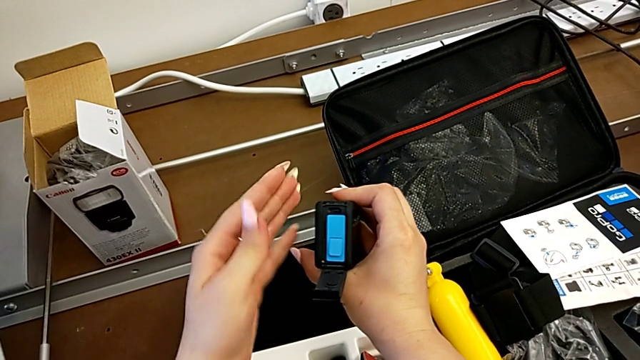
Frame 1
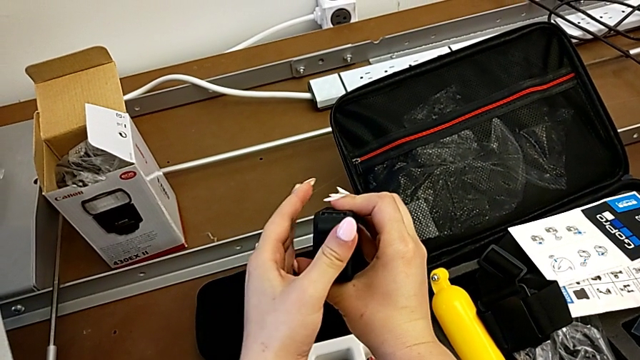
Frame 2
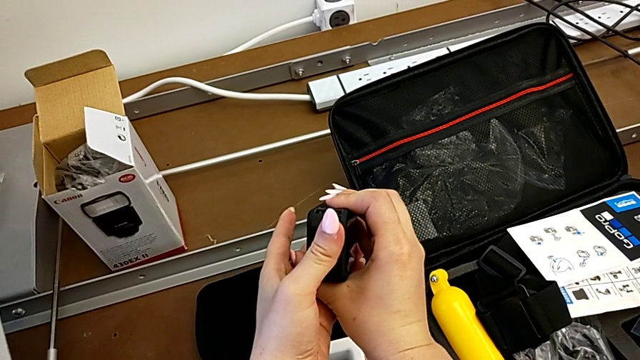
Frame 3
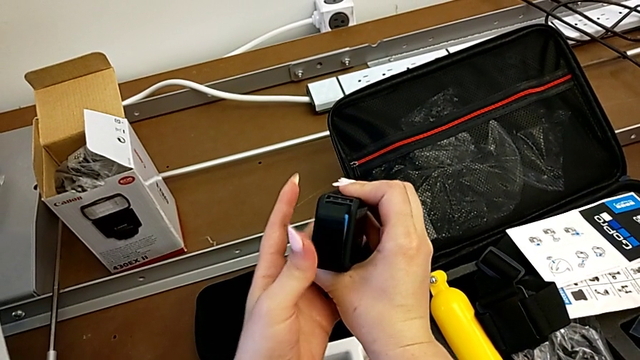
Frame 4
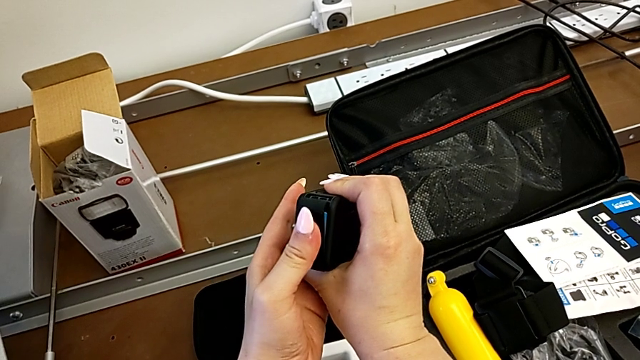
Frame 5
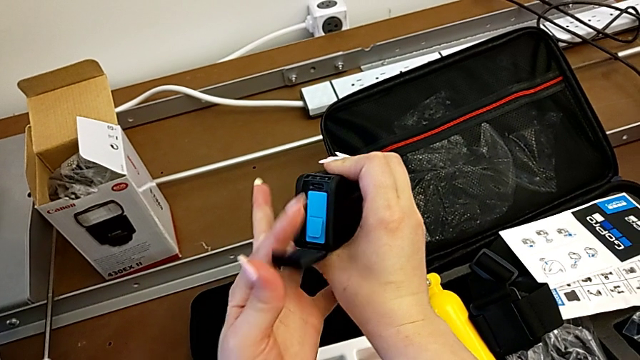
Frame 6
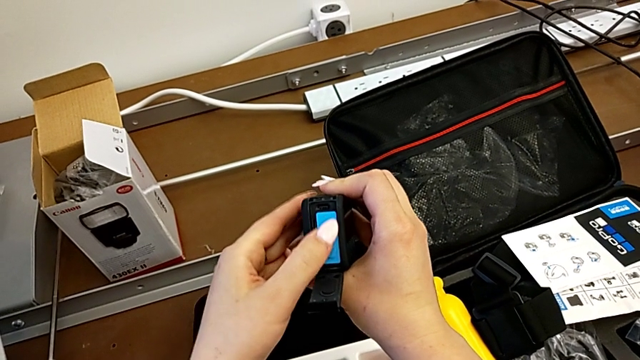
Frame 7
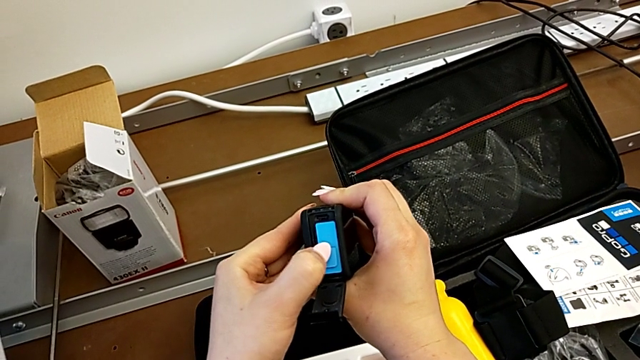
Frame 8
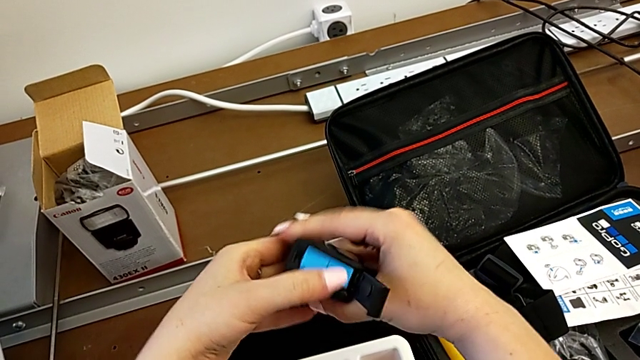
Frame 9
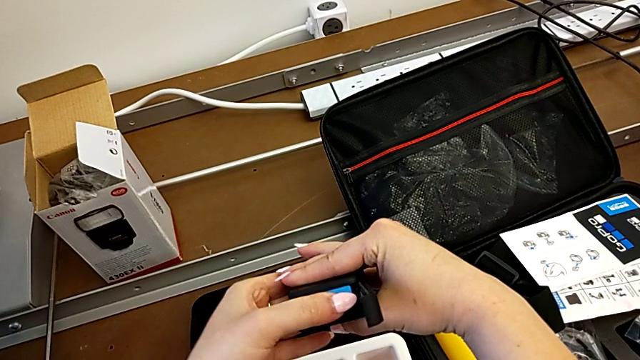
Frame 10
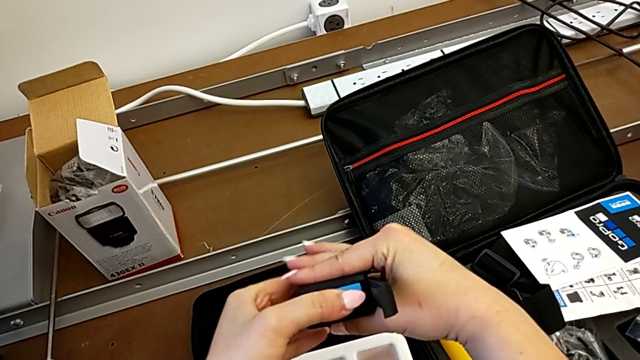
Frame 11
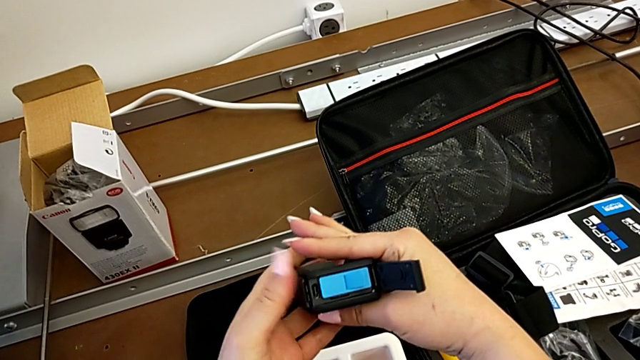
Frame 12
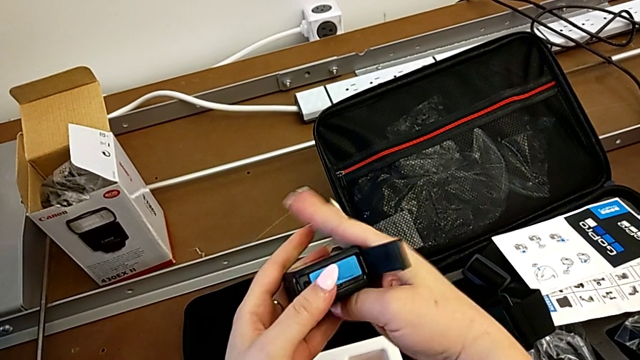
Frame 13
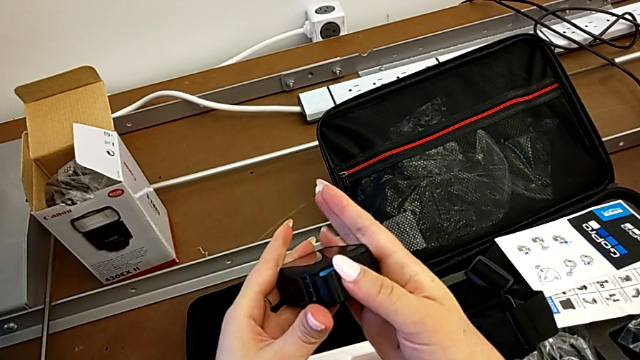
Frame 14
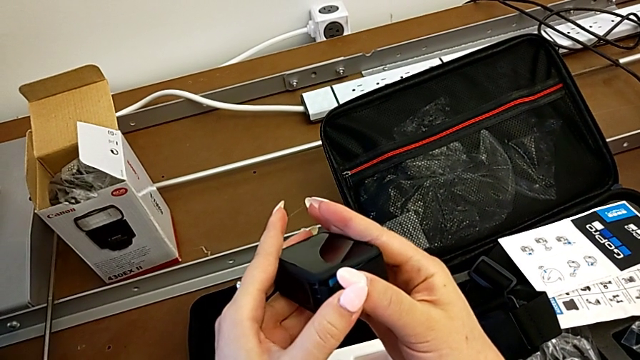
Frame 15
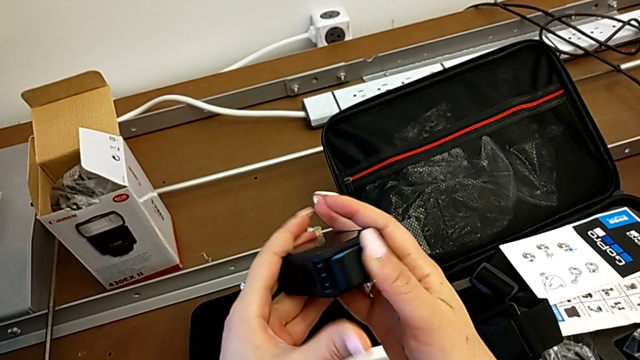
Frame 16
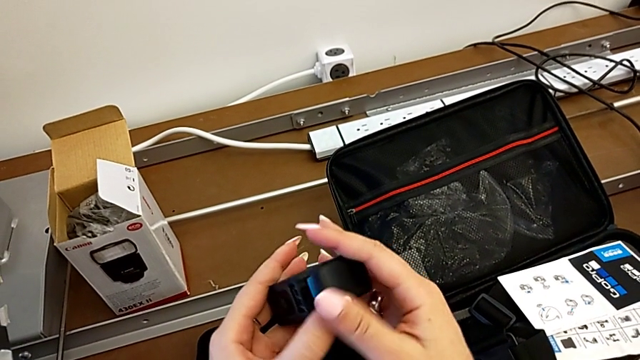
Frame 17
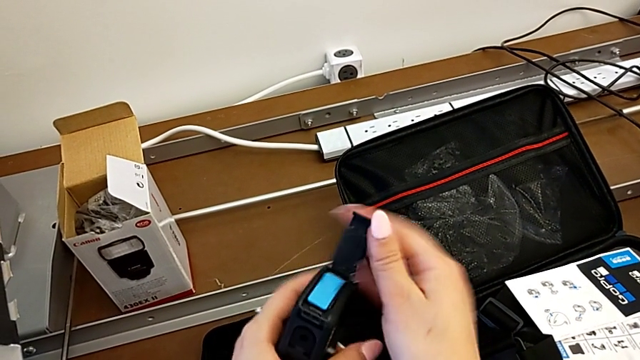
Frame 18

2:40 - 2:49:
The camera wearer is inserting the battery and SD card into the GoPro. They push the battery, wrongly close the battery door, the battery being upside down, press the battery, close the battery door and open it.

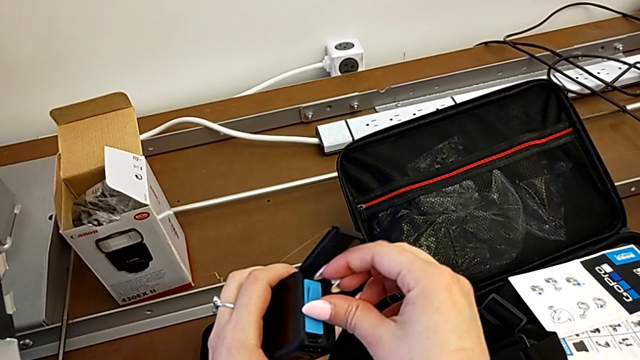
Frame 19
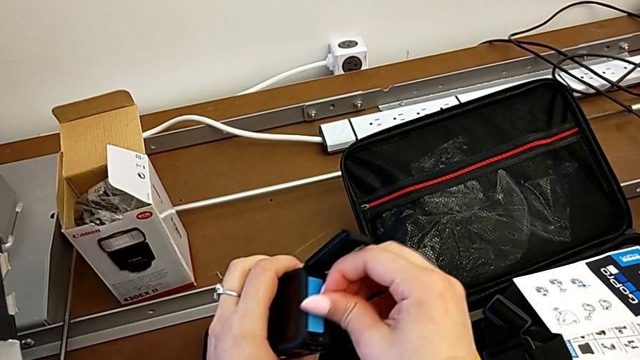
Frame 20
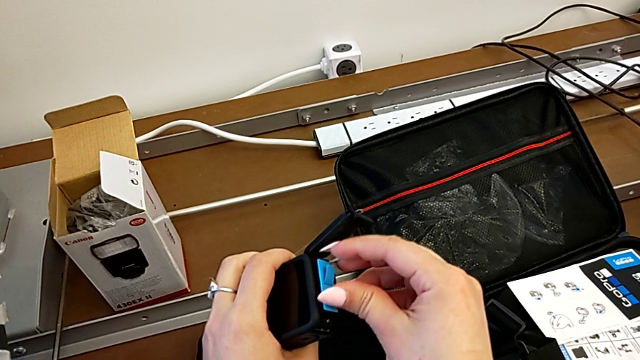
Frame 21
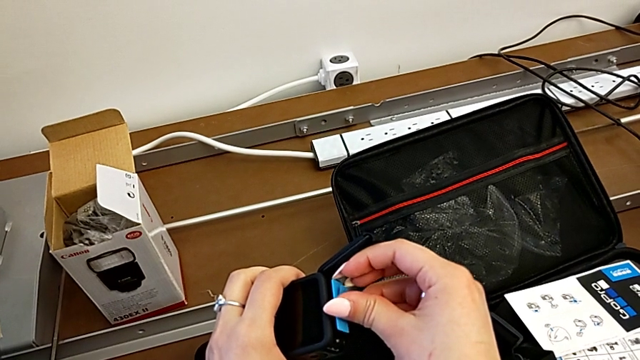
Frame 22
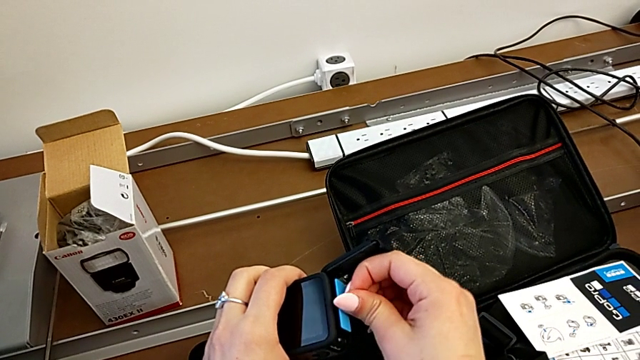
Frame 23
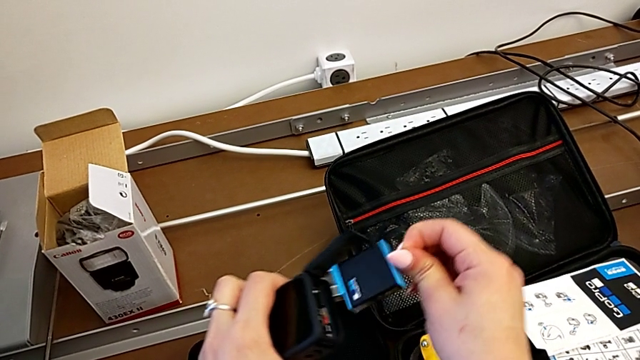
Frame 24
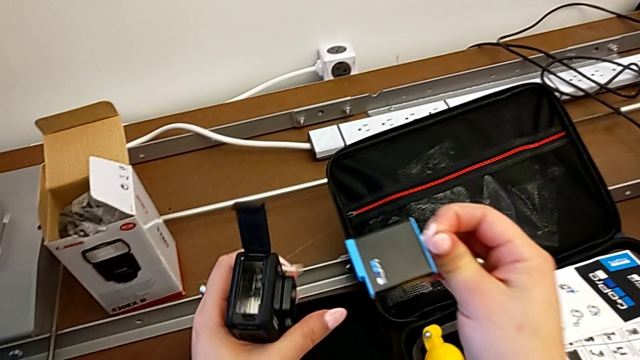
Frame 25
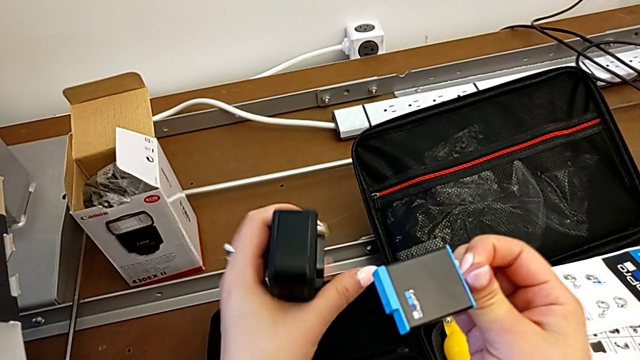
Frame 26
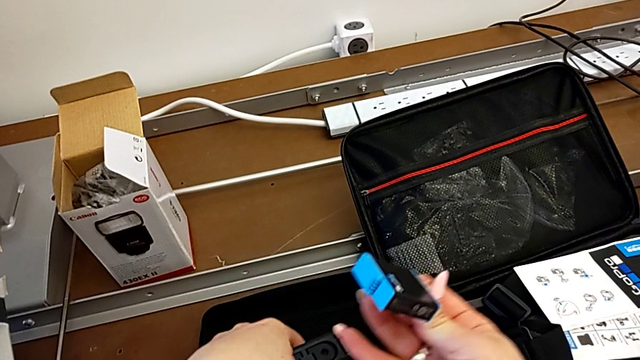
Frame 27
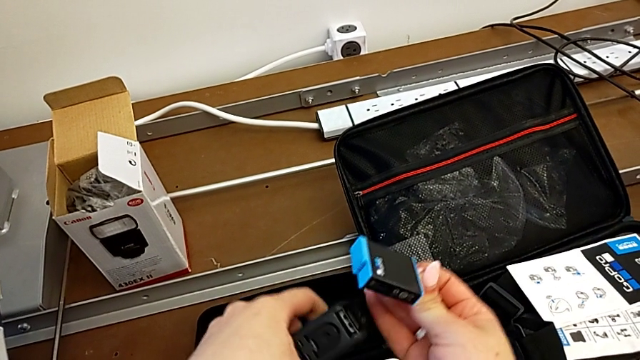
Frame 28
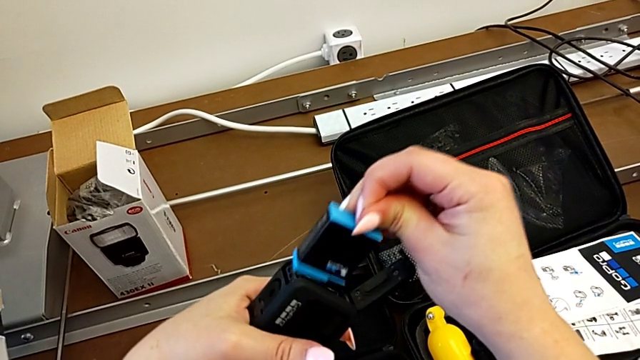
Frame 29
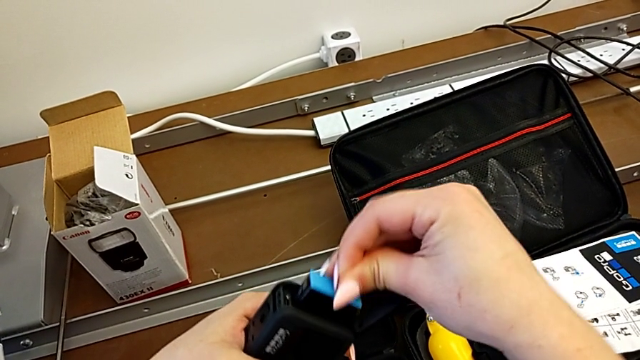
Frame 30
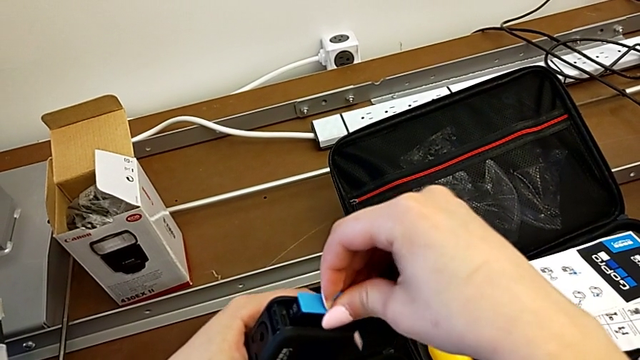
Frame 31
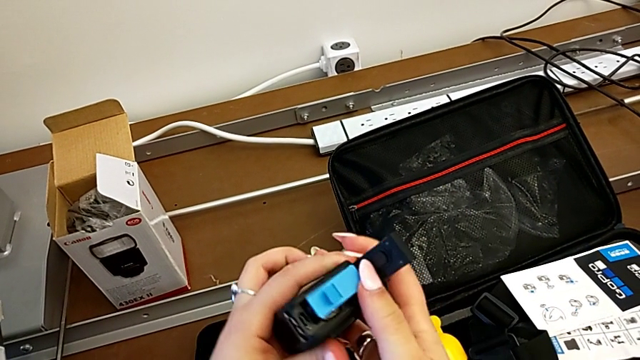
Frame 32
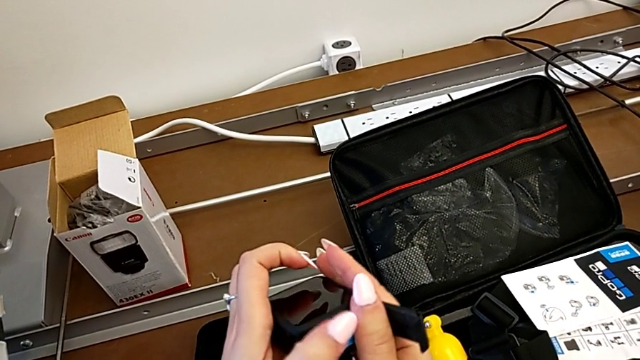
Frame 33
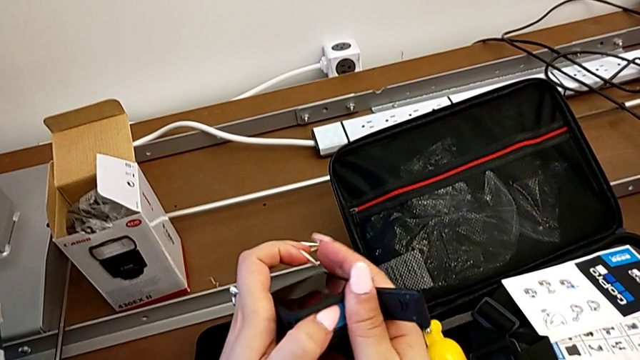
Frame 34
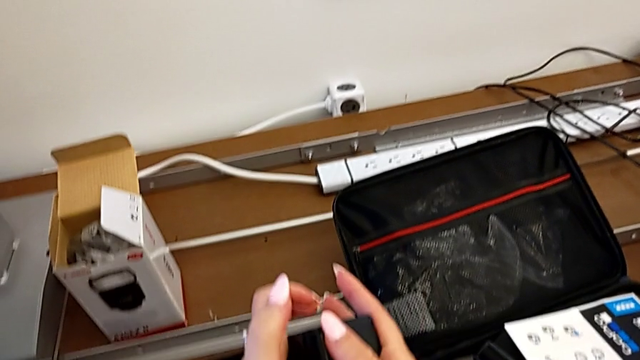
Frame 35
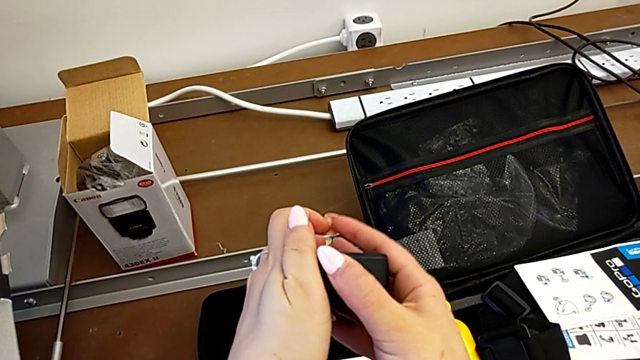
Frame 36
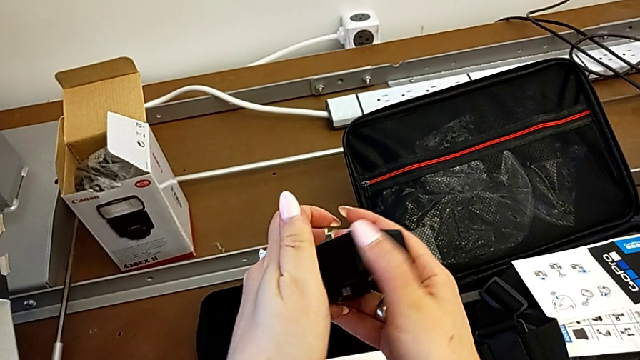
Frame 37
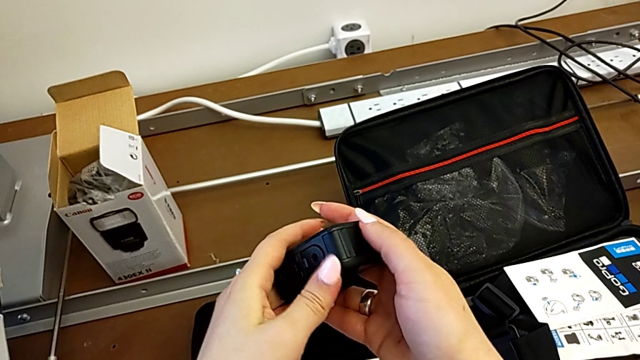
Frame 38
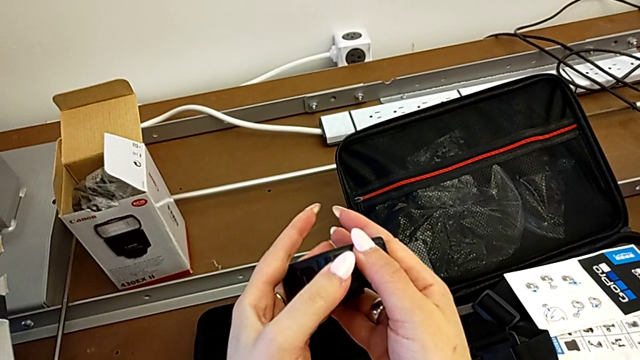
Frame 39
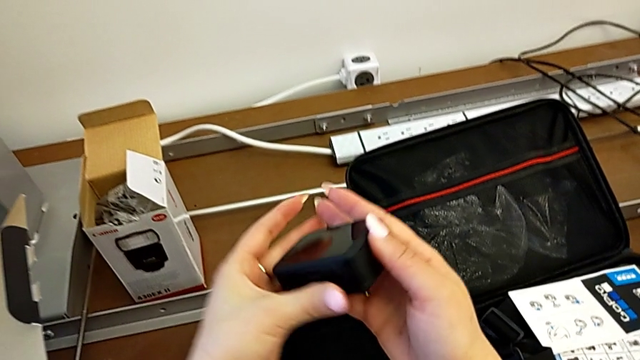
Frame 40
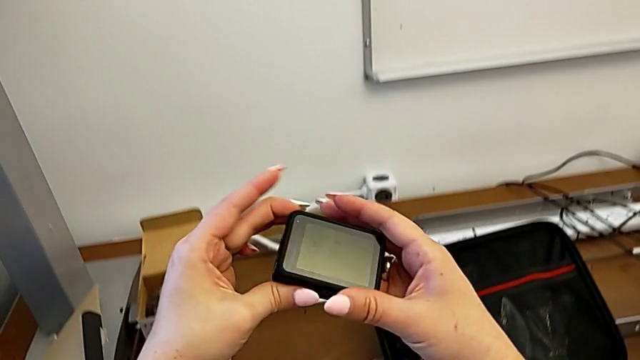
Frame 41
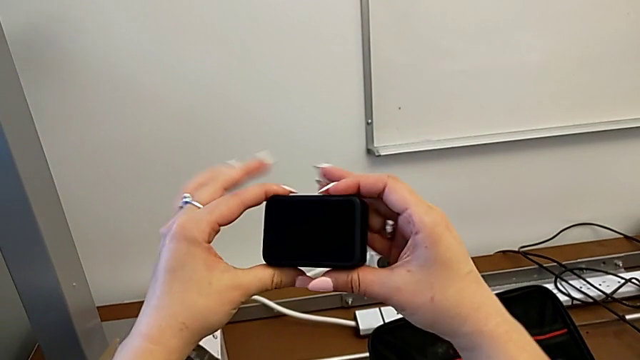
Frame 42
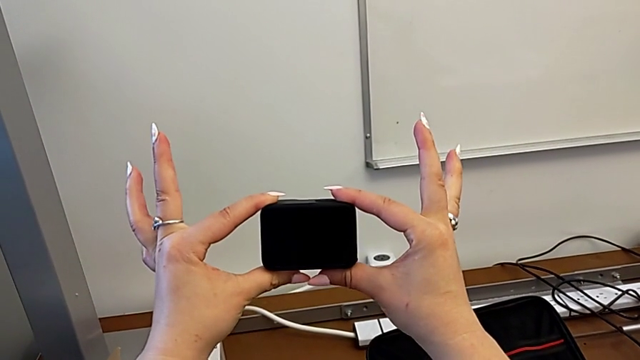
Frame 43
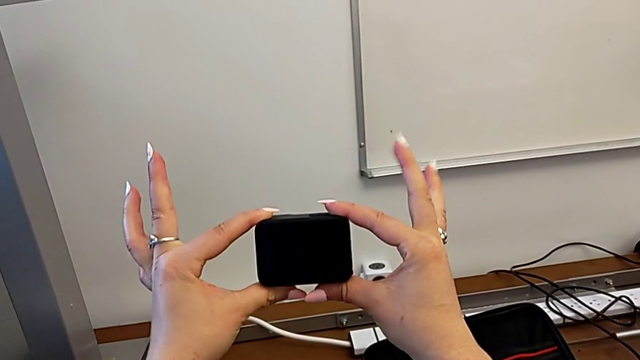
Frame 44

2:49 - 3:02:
The camera wearer is inserting the battery and SD card into the GoPro. They grab the battery, withdraw it, rotate the GoPro, insert the battery, press it, close the battery door and lift the GoPro.
